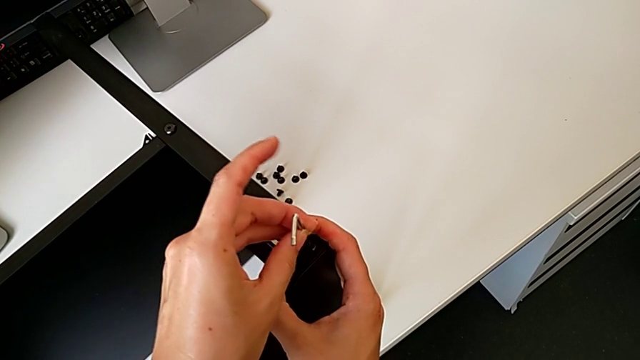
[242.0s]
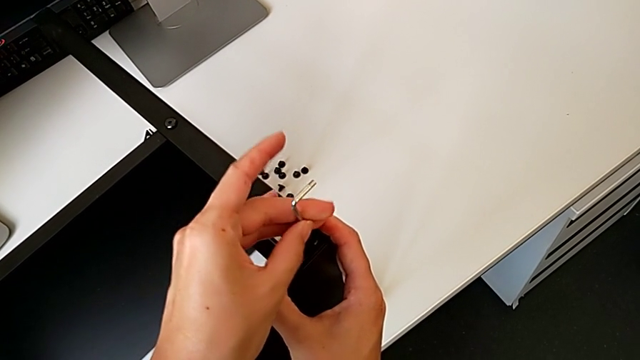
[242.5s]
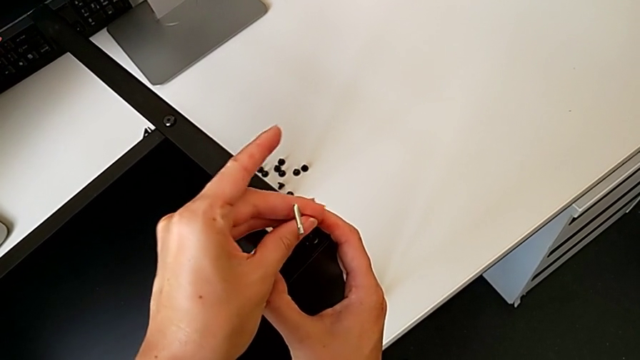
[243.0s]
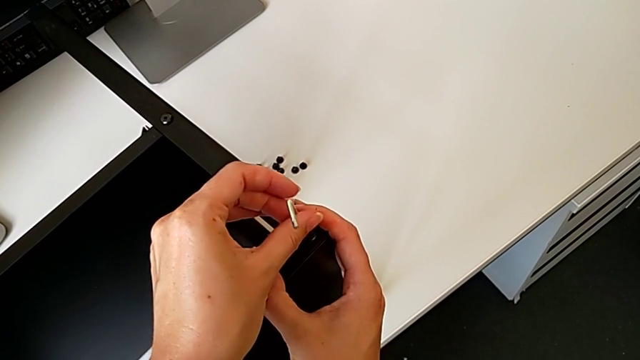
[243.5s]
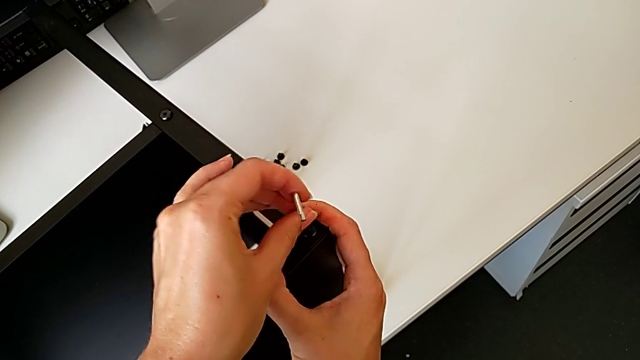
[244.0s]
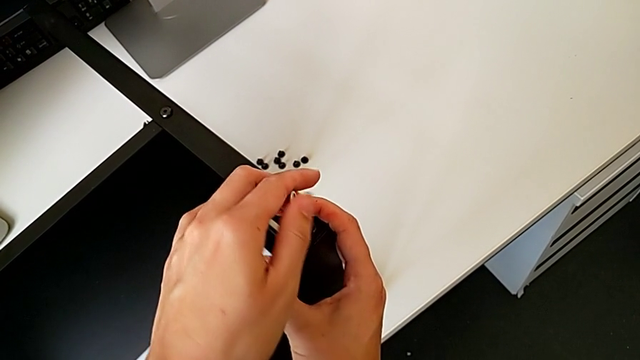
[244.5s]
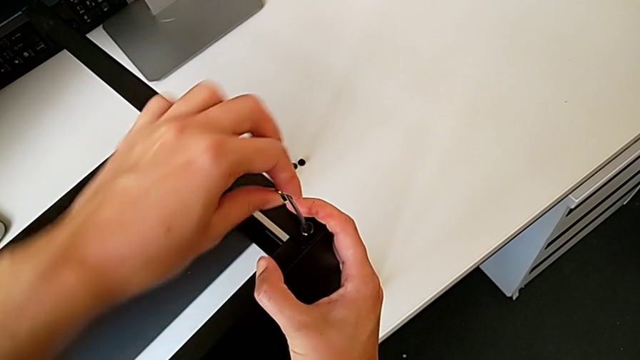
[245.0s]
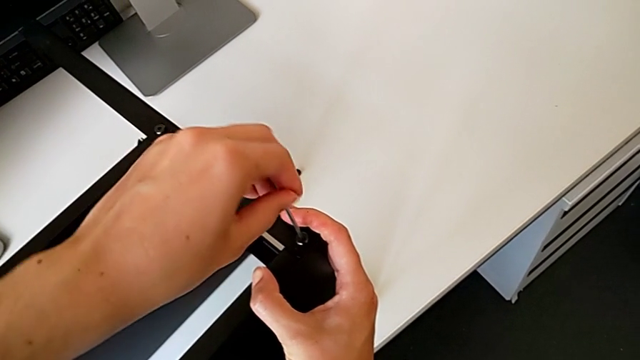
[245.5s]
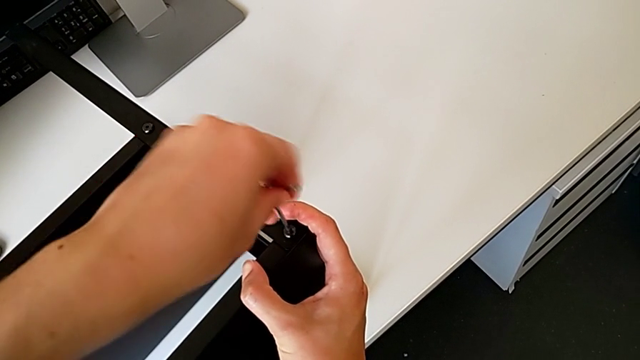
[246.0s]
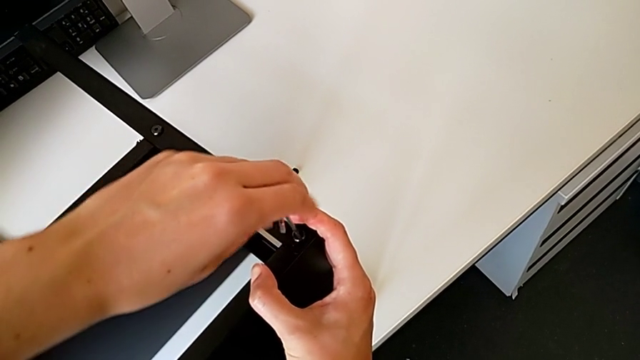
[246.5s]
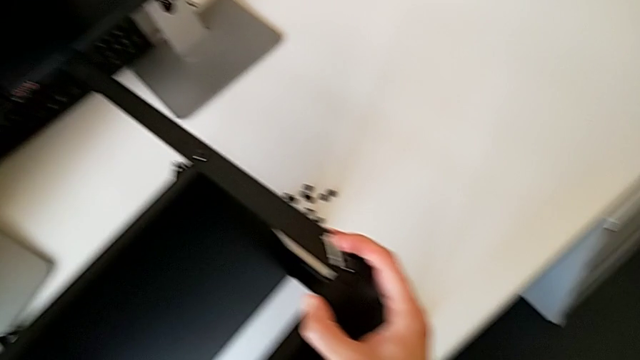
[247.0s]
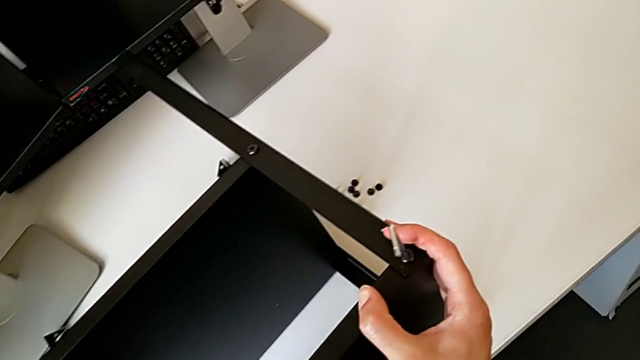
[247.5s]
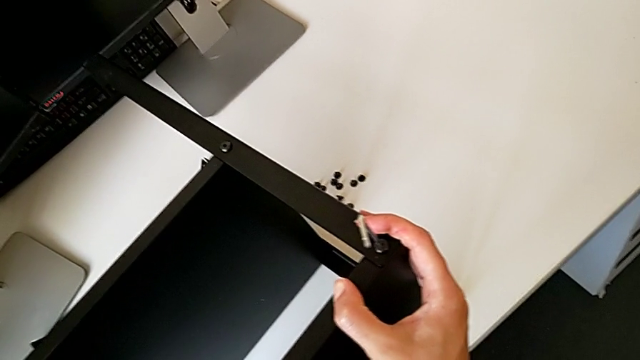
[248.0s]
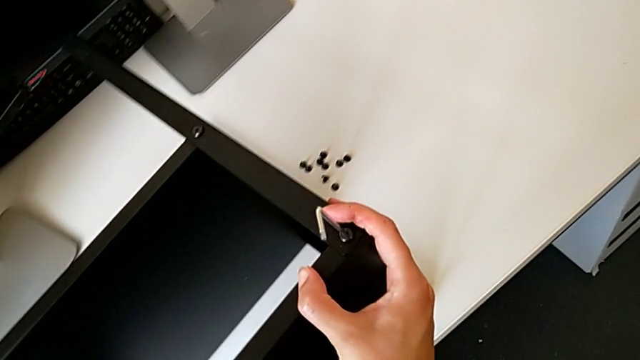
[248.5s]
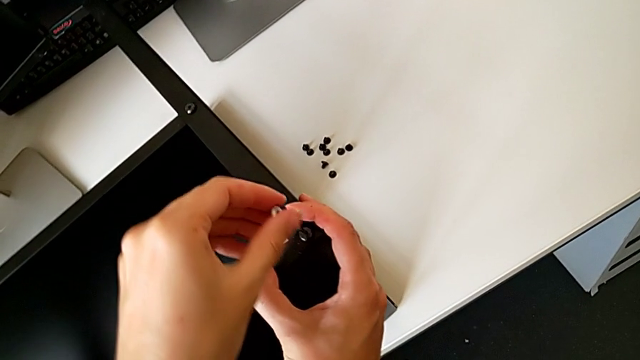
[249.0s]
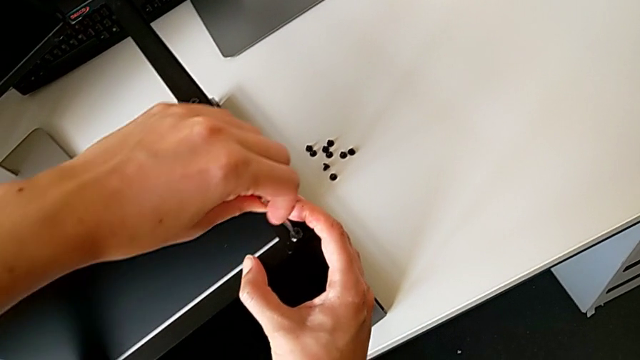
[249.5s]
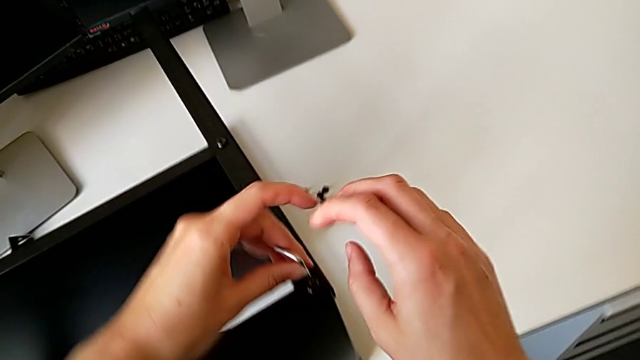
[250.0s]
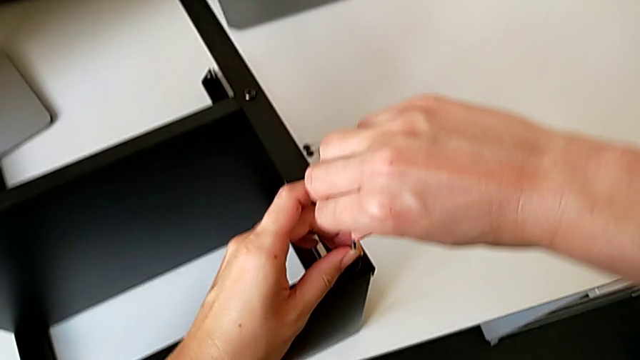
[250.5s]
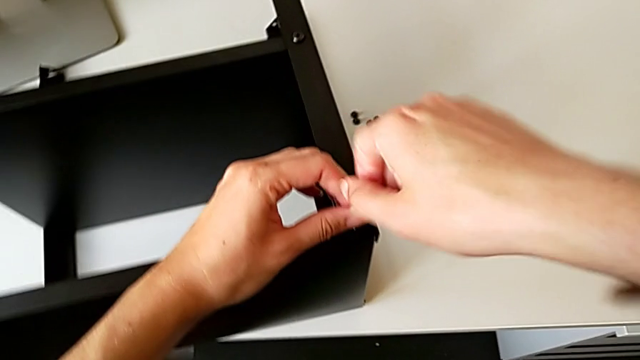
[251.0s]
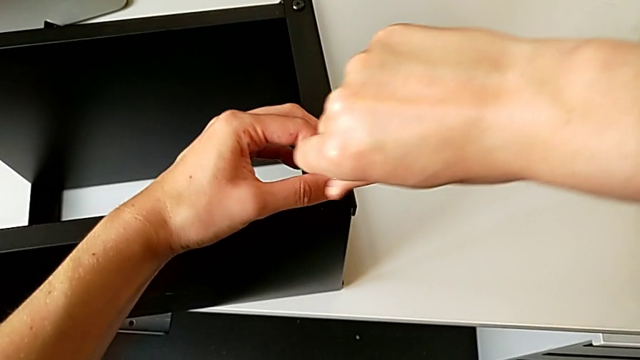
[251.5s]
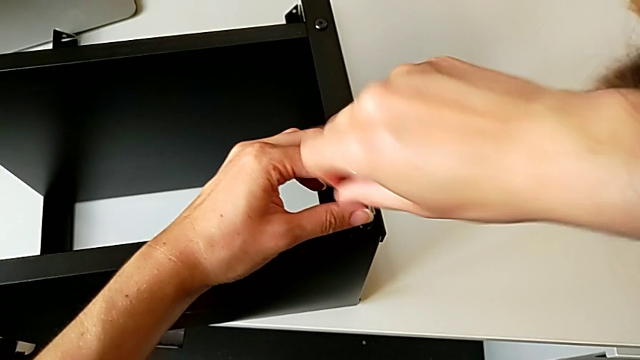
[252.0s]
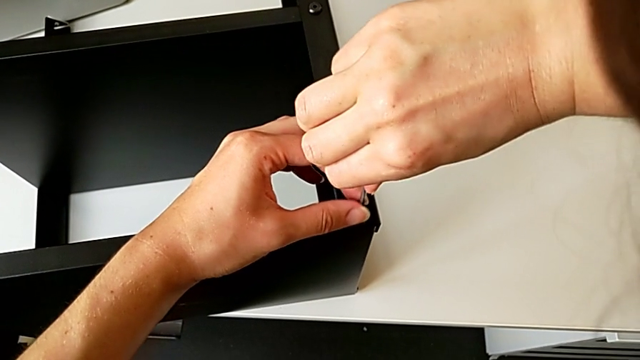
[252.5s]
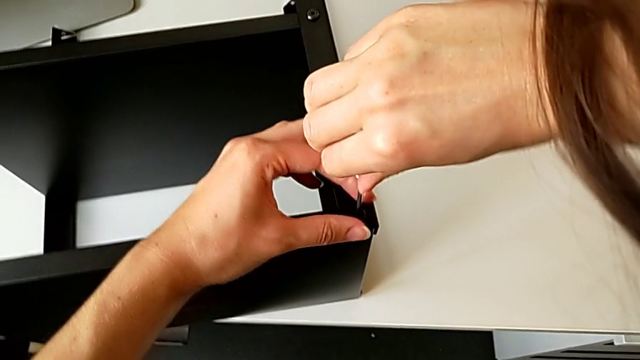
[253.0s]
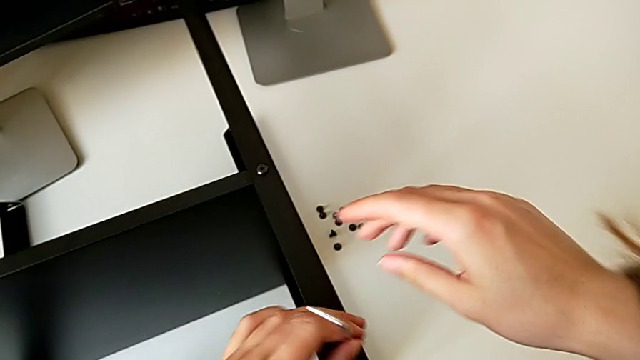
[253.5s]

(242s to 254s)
The camera wearer is screwing the third leg onto the top table. They keep screwing the hex socket head and withdraw the Allen wrench.

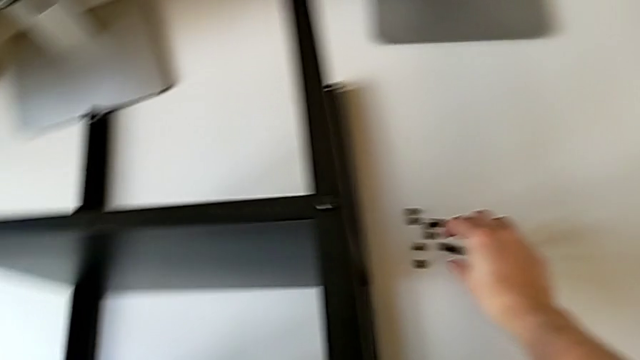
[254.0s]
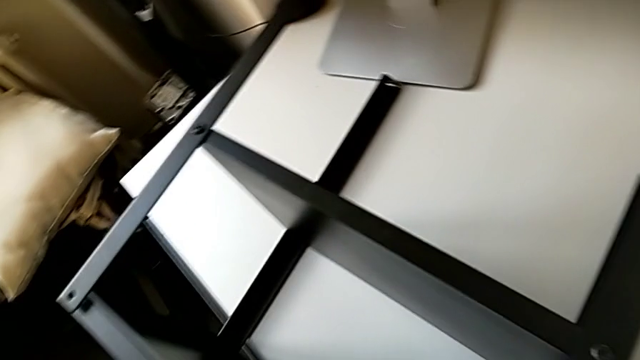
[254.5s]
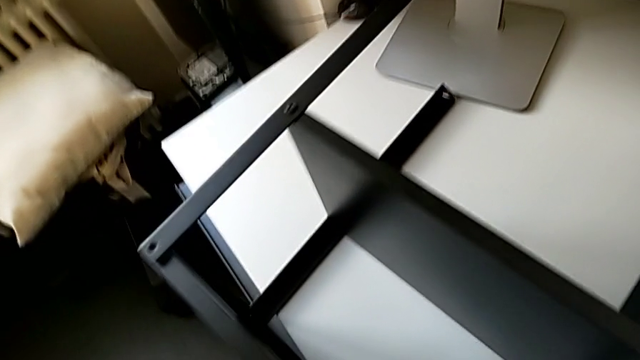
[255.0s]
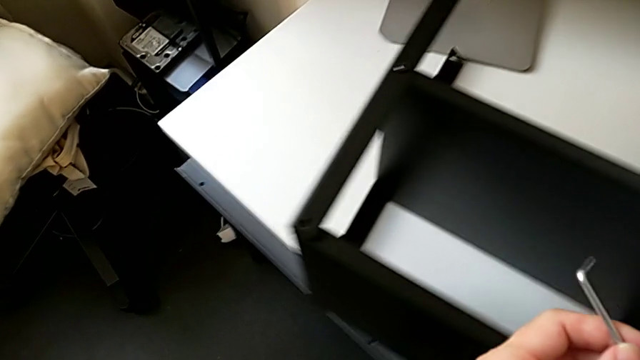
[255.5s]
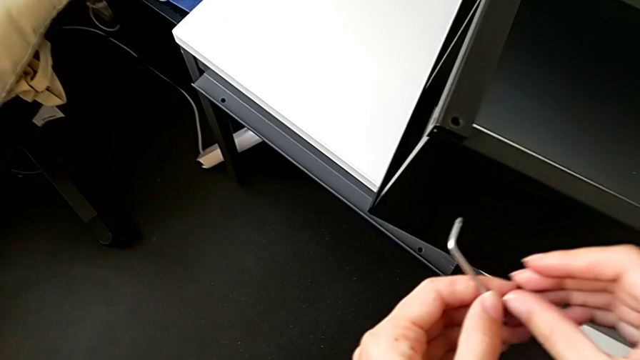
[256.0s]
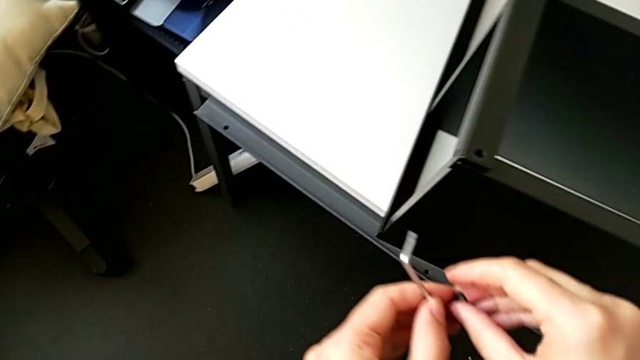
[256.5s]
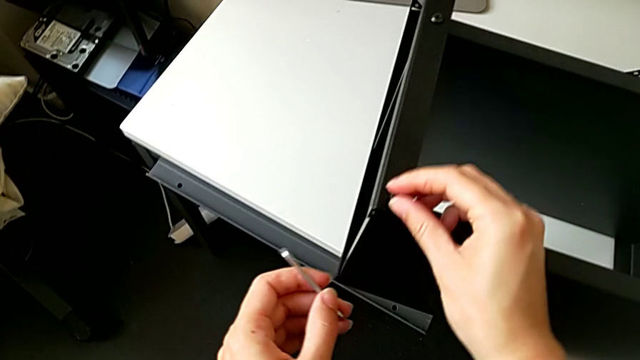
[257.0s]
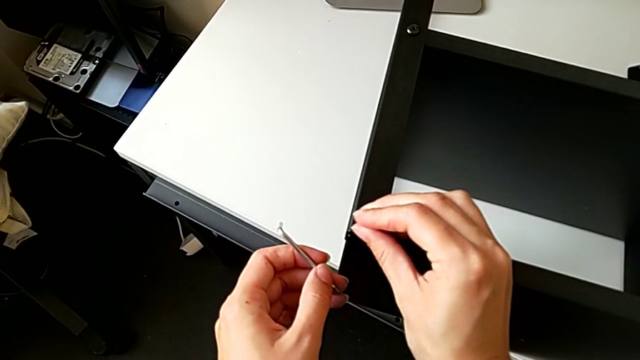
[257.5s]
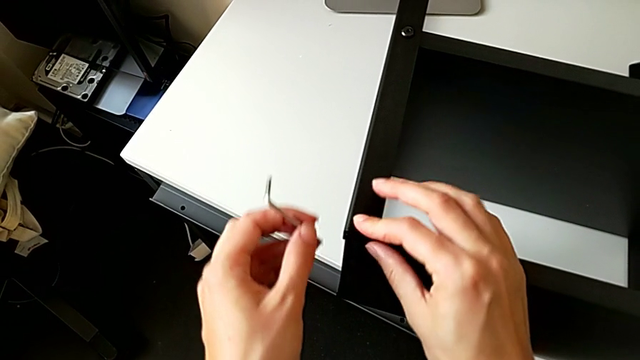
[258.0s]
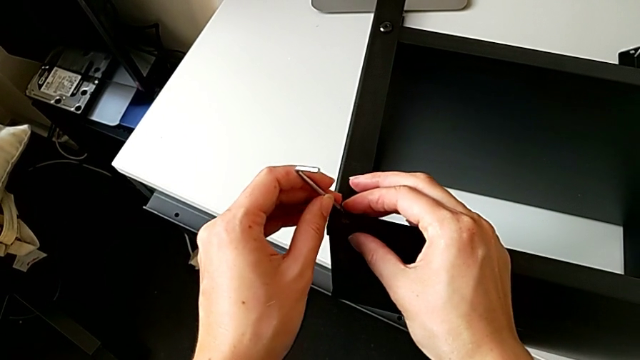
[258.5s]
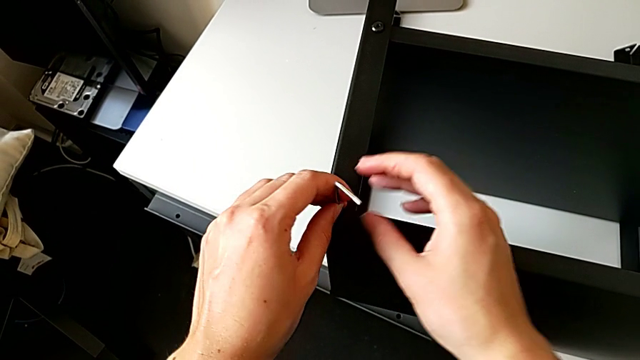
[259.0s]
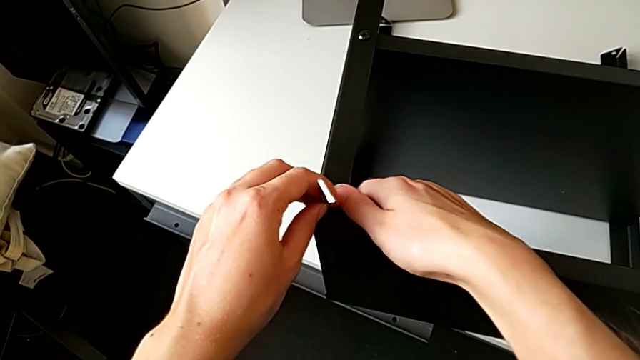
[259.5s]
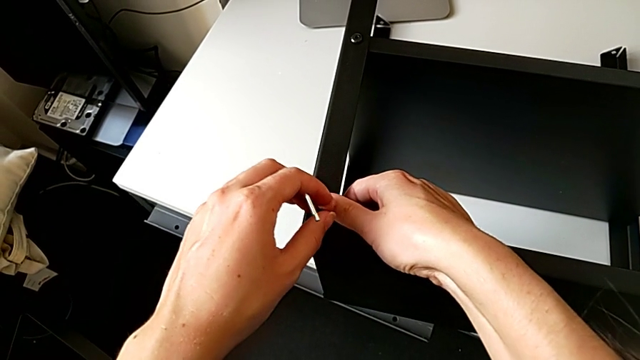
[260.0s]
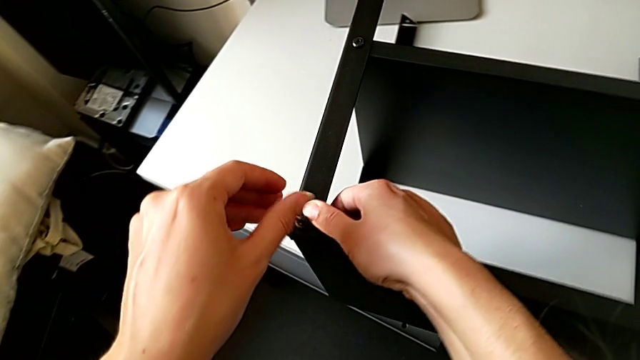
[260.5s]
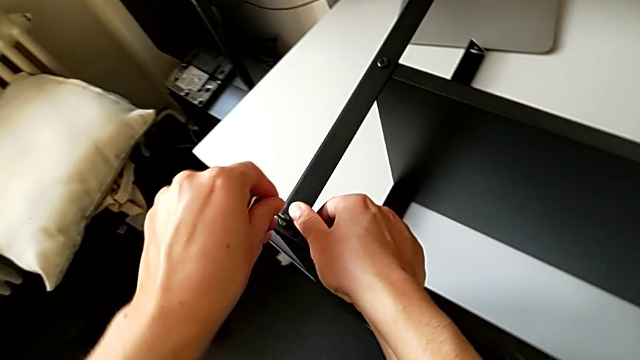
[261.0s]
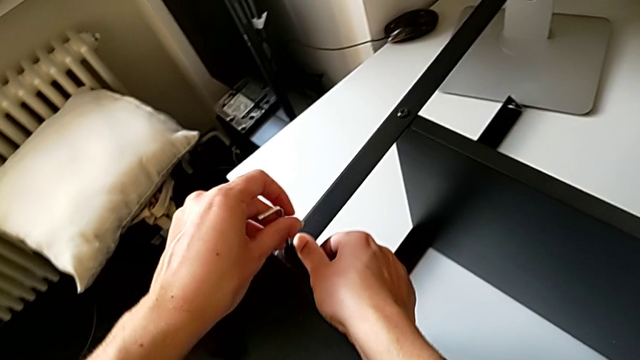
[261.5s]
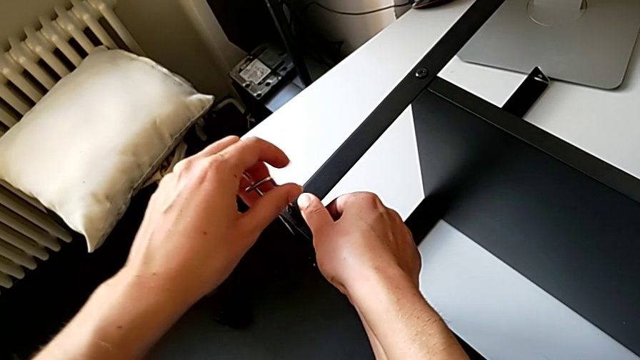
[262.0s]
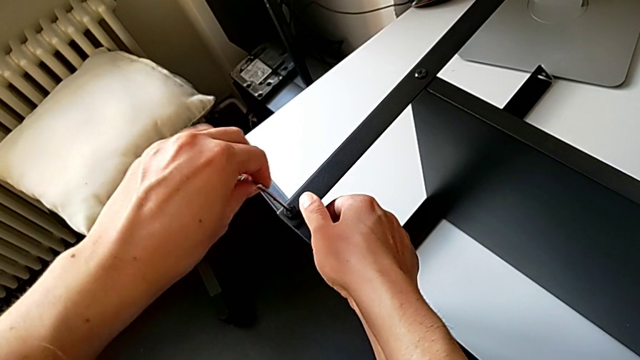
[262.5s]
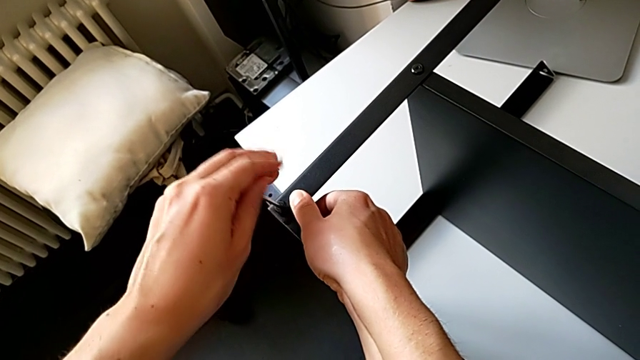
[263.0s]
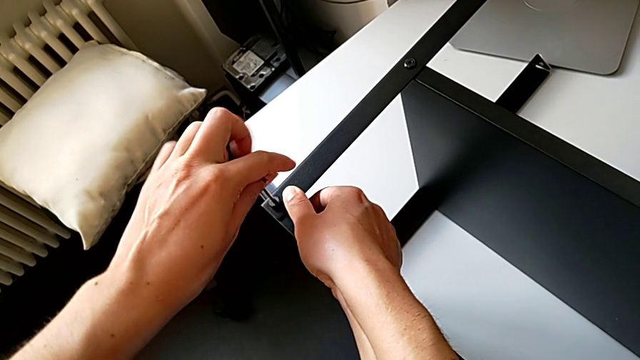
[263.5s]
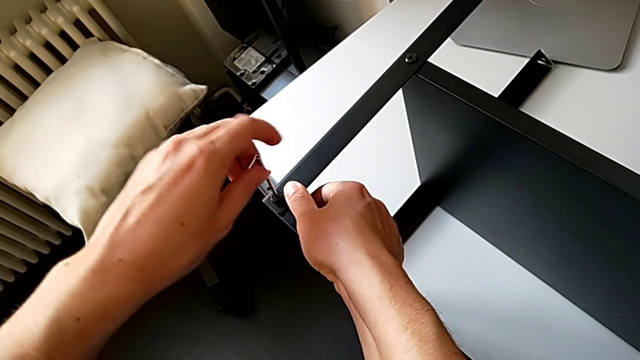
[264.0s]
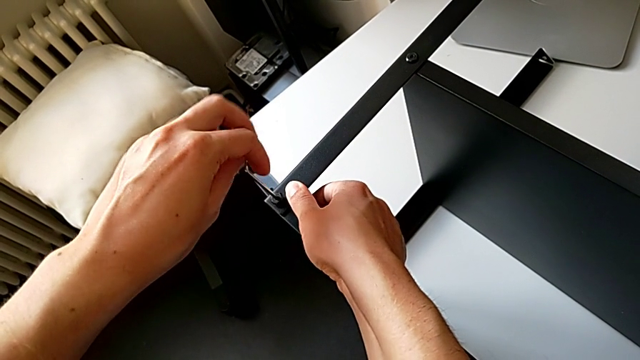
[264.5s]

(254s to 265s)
The camera wearer is screwing the fourth leg onto the top table. They grab the hex socket head, inspect it, insert it, insert the Allen wrench, hold the nightstand and screw the hex socket head.
